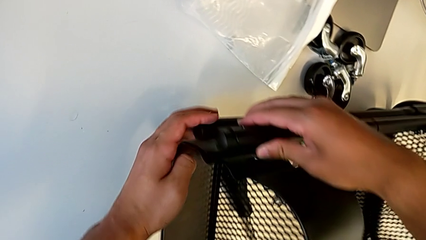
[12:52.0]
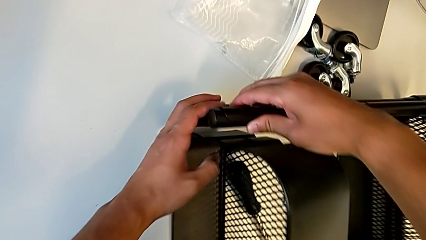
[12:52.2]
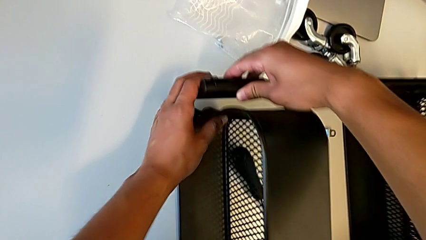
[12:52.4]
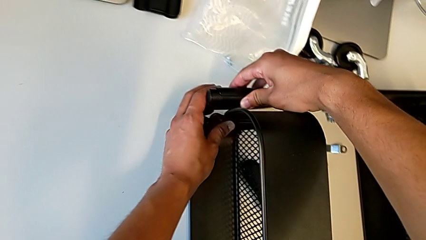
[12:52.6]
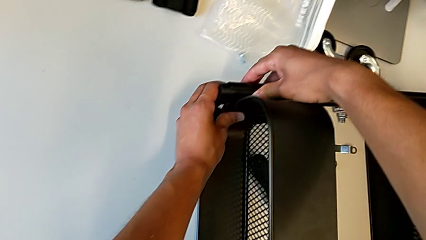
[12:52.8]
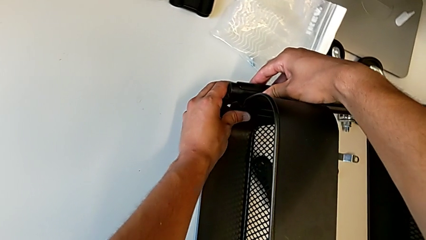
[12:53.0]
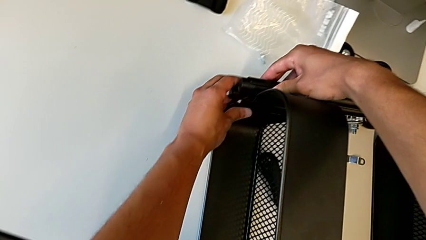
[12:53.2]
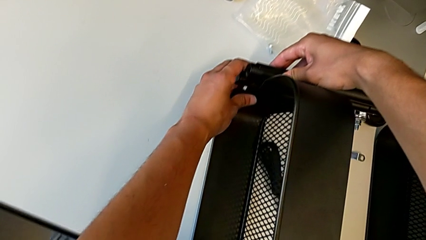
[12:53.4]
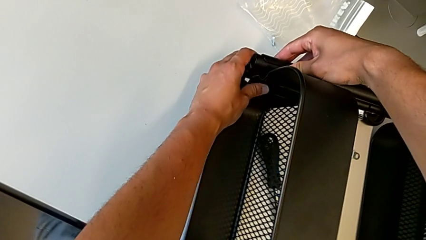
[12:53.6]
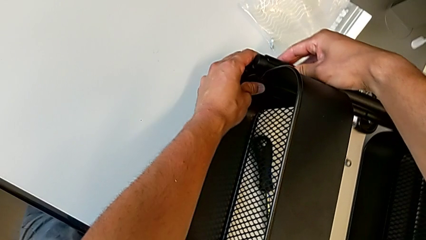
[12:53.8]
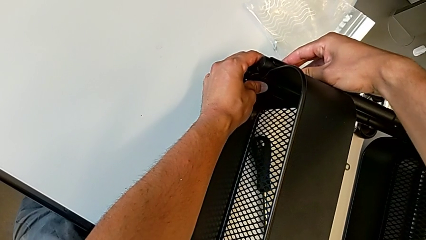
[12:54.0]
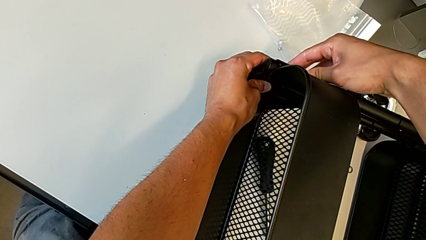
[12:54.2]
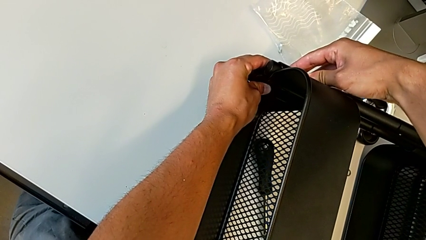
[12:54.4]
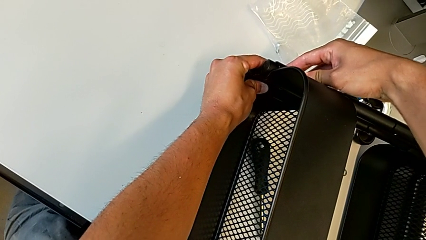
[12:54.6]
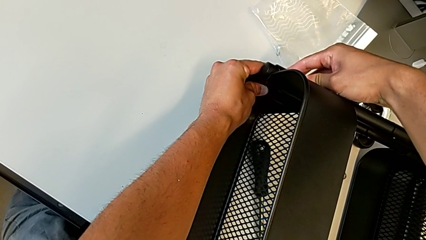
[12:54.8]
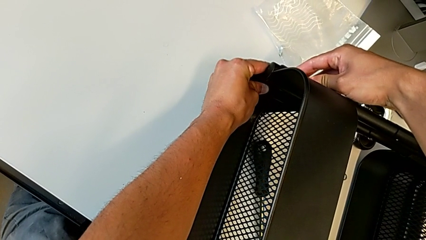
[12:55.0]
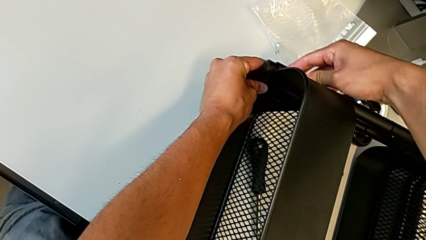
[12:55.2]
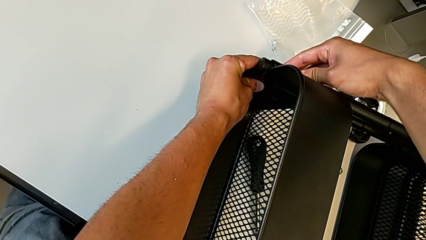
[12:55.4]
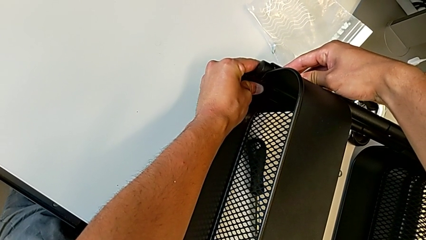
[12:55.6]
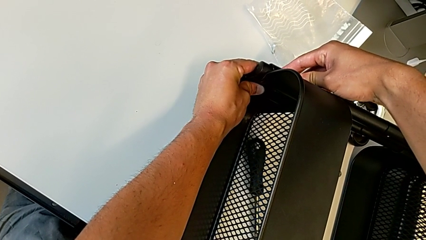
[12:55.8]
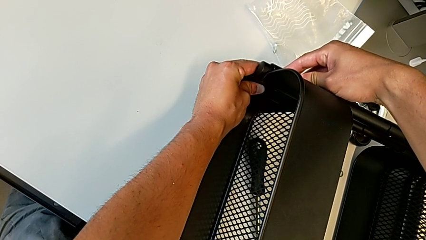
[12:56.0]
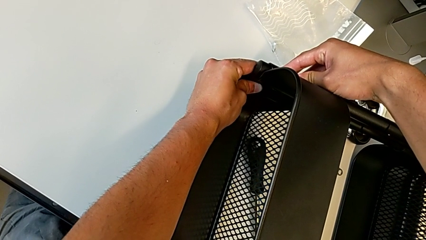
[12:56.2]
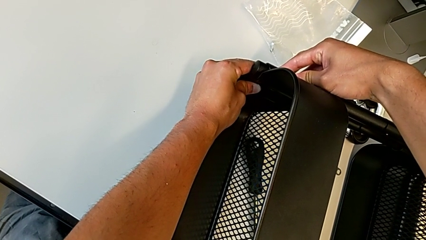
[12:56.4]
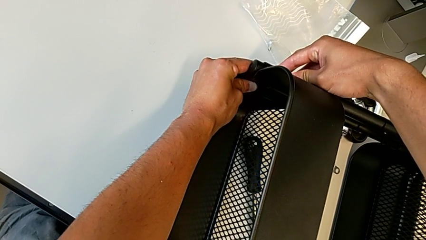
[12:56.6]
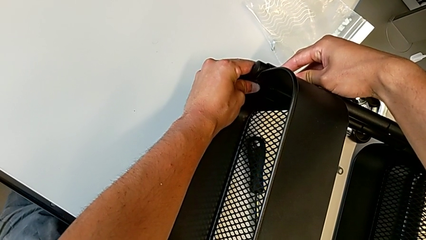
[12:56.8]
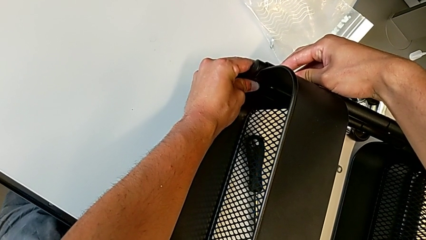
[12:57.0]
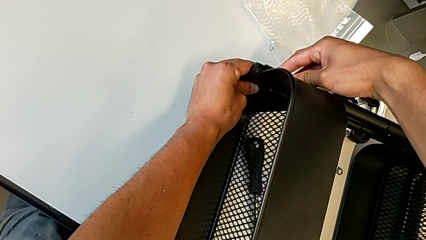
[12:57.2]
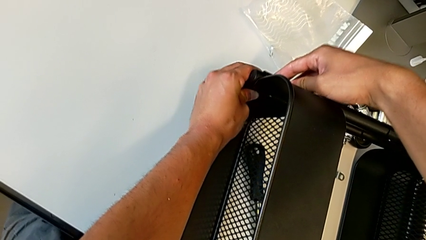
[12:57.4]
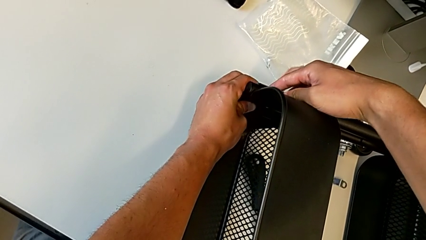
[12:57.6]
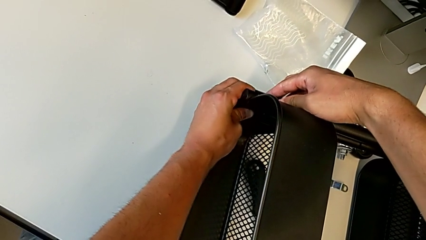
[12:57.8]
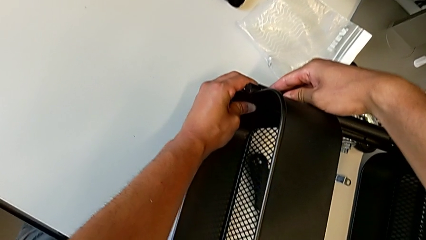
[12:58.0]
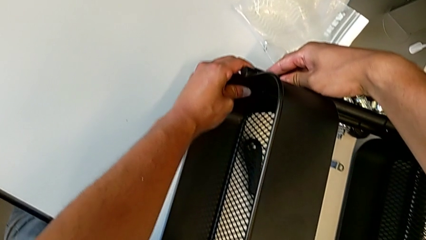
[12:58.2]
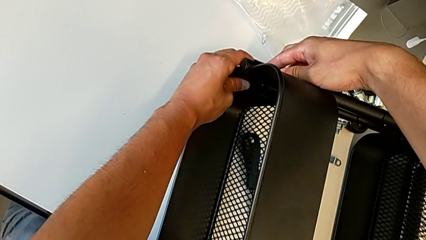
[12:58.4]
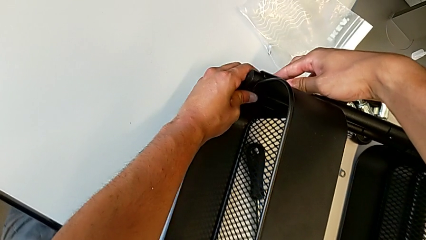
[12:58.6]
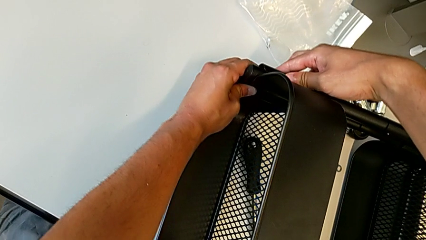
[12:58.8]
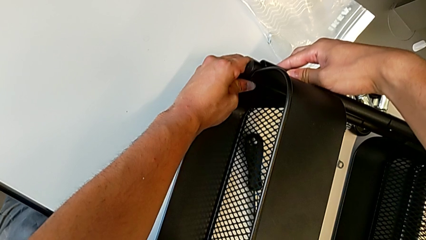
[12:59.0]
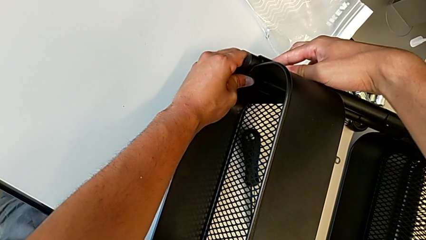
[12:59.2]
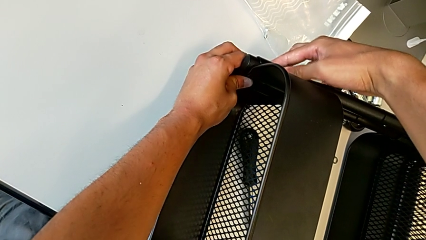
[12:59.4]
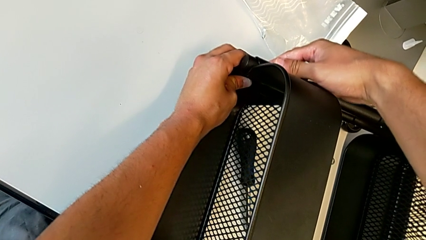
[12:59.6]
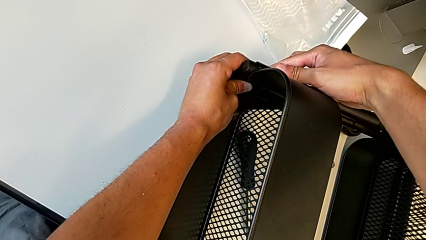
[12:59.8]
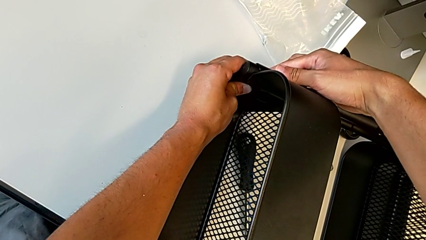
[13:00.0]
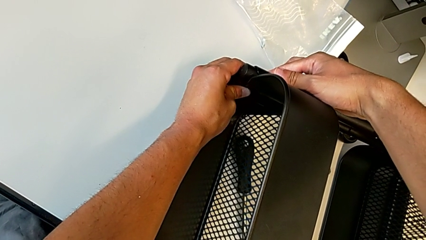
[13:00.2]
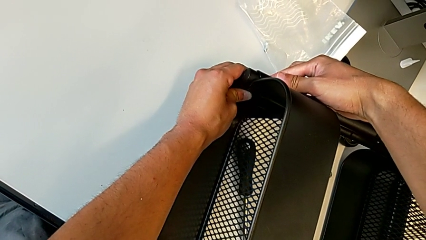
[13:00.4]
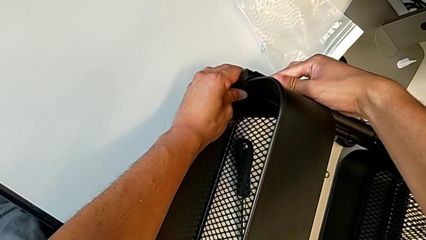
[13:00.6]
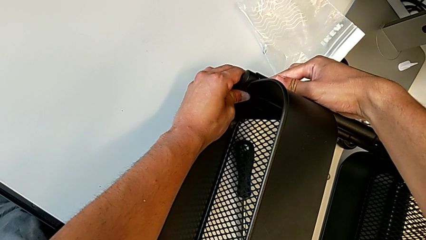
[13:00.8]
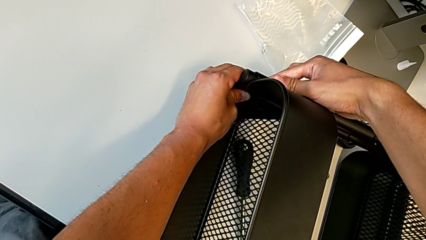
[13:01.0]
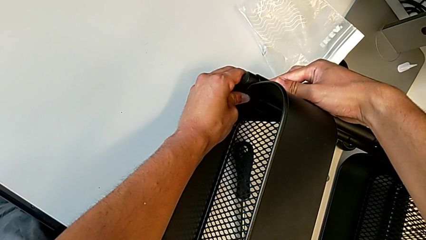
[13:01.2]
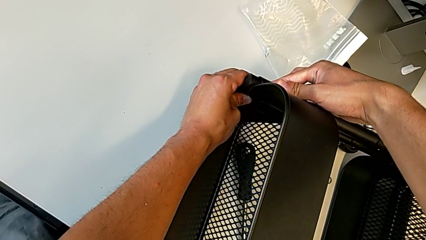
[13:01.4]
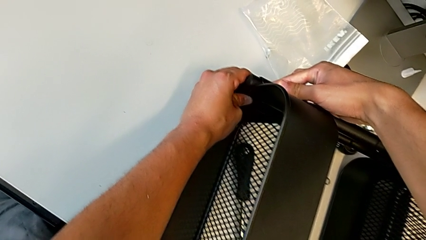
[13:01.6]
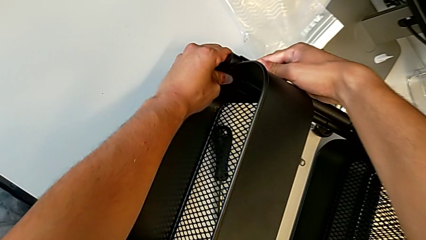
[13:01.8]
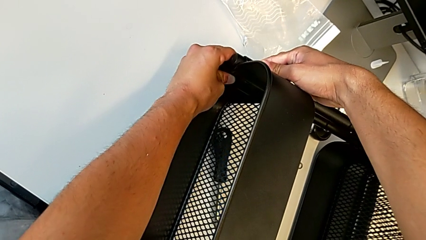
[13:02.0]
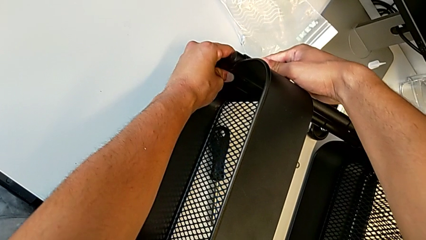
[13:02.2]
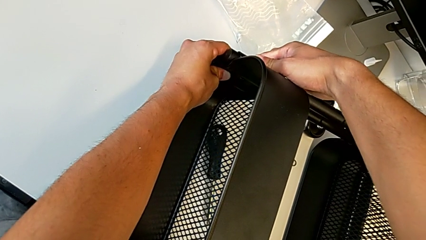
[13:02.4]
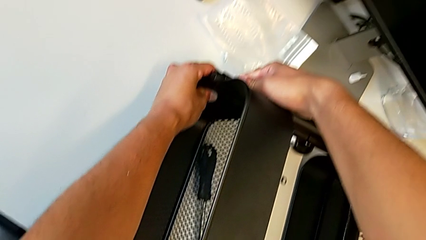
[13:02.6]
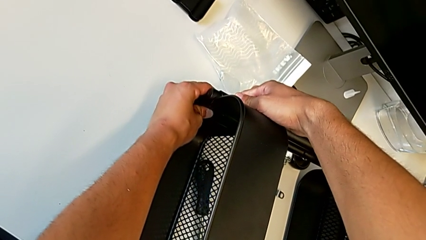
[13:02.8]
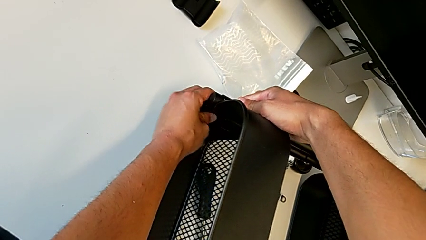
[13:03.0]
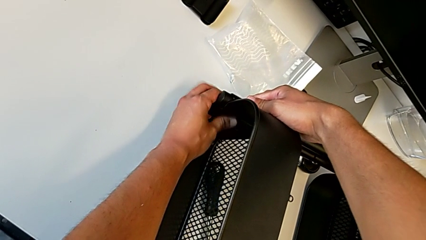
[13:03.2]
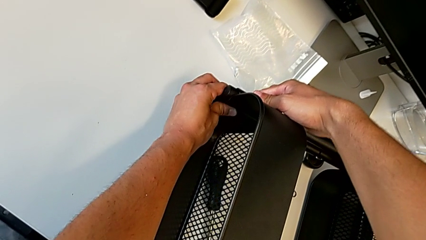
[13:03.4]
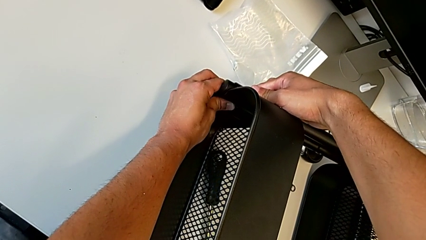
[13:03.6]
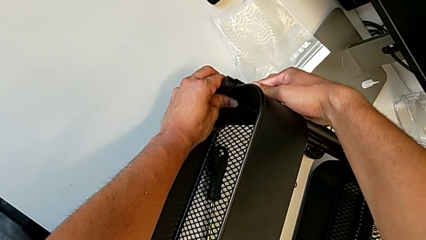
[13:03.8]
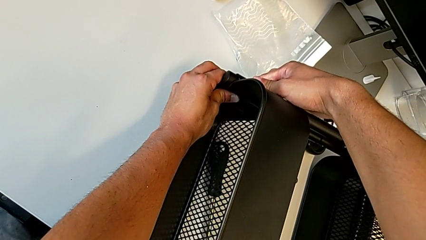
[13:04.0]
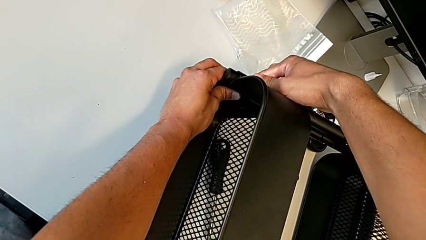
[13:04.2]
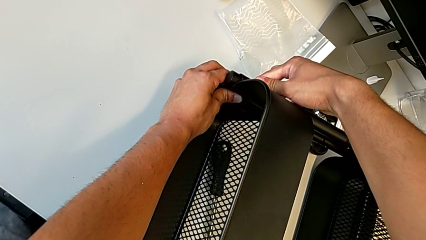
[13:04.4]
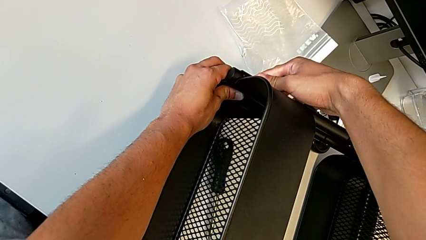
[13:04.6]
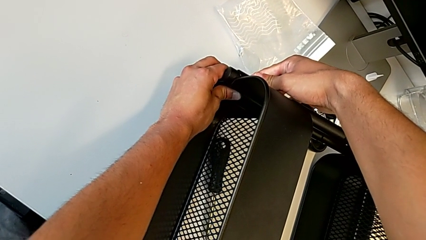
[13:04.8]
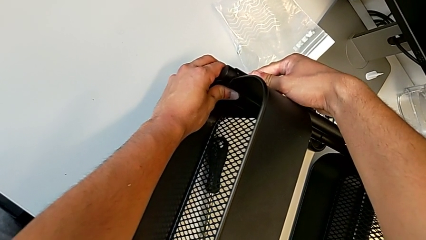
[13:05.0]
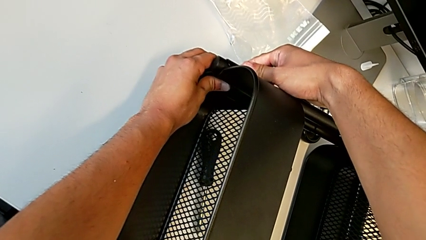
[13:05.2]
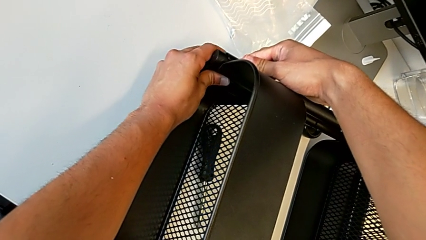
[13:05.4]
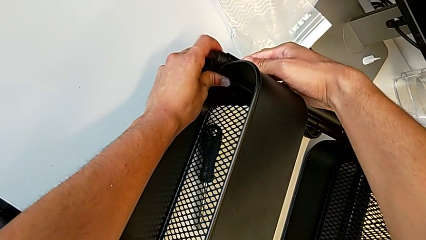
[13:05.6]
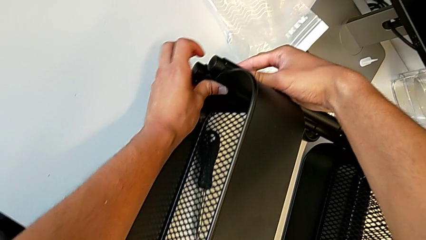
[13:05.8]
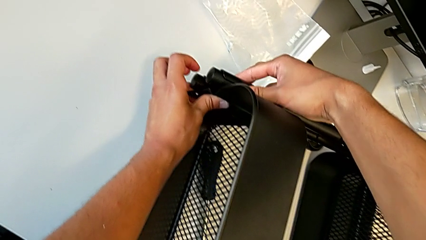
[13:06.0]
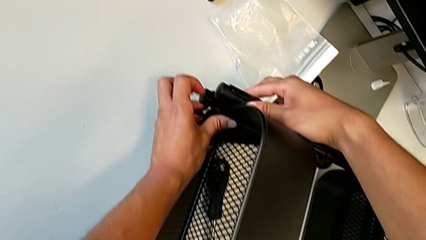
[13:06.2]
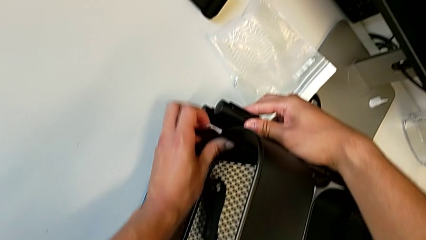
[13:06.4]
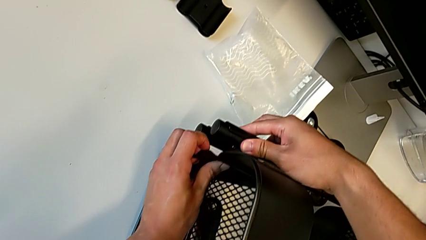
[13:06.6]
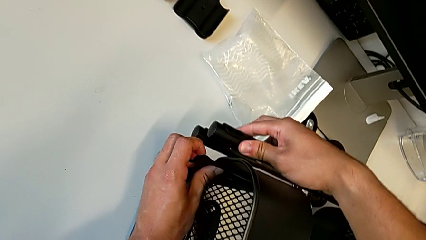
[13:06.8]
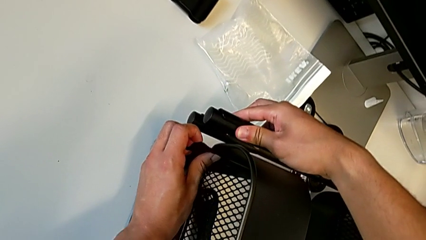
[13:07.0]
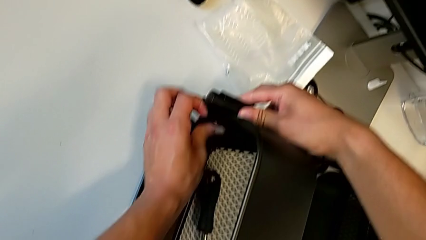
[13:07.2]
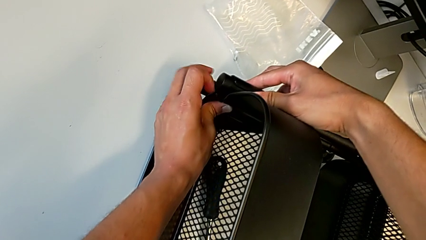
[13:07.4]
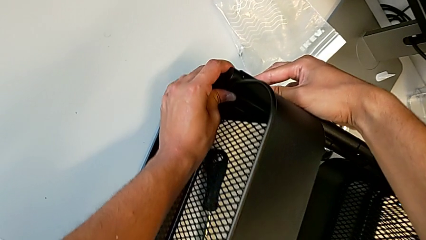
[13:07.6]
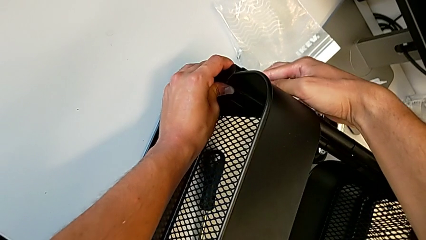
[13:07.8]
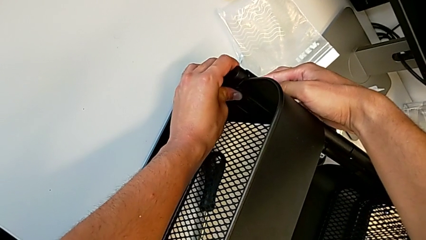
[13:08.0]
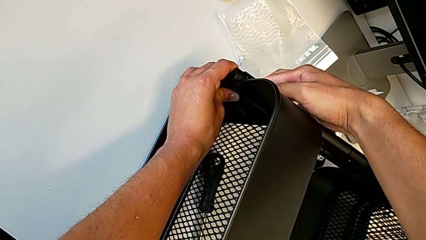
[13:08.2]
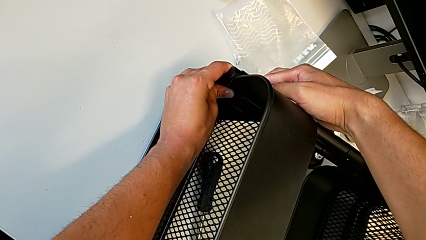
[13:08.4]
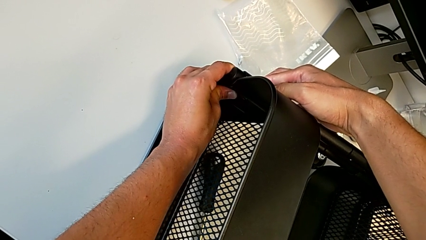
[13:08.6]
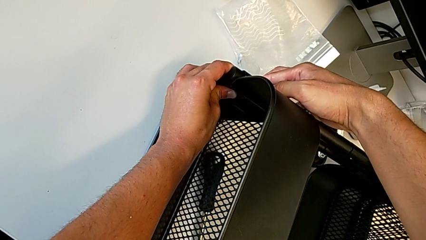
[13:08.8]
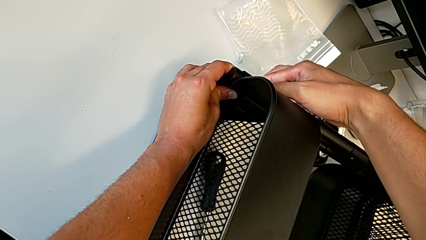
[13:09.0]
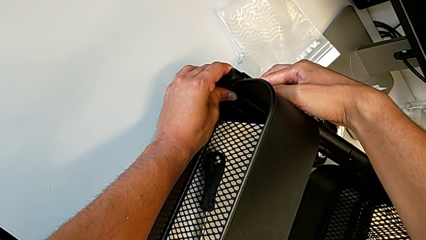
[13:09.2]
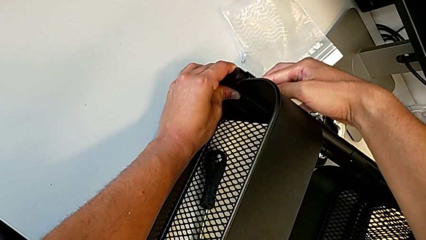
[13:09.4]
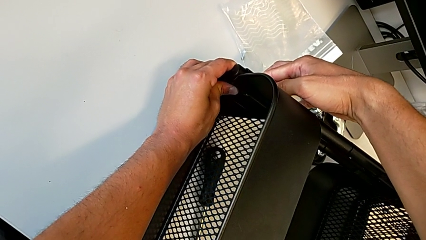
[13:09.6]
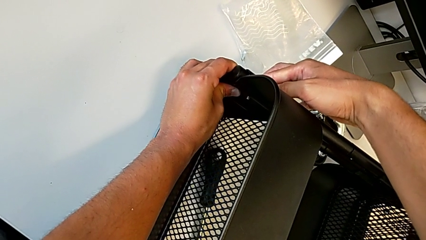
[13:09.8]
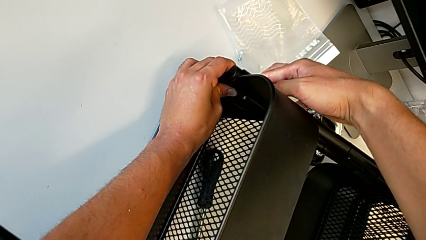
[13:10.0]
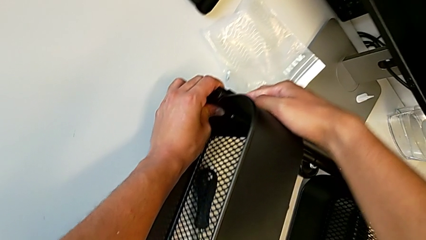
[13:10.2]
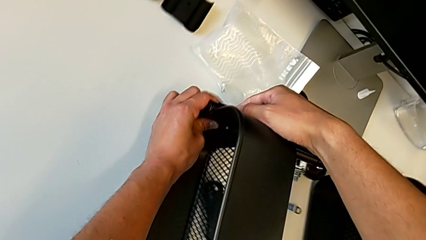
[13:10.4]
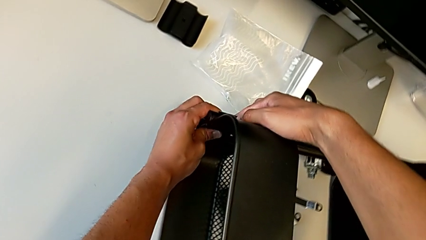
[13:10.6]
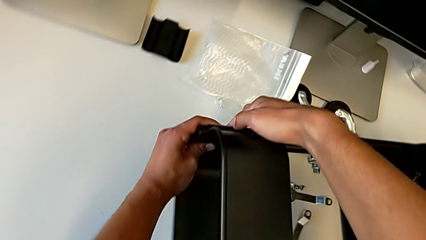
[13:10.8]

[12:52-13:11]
The camera wearer is screwing the second bracket in the bottom table. They keep aligning the grid tray, assemble the top grid tray and begin to assemble the top grid tray.
